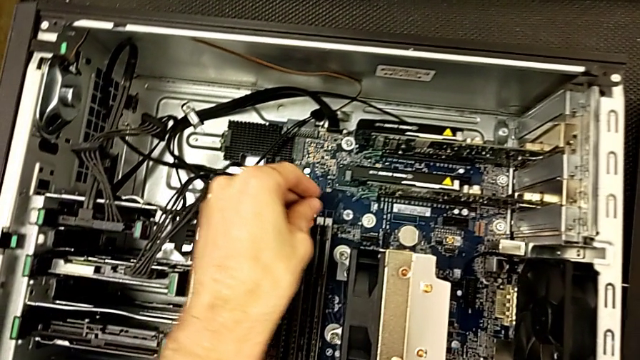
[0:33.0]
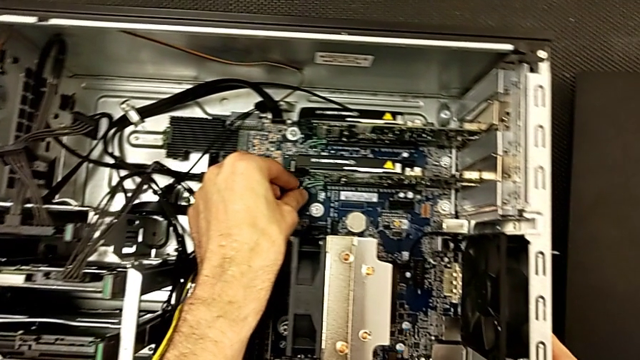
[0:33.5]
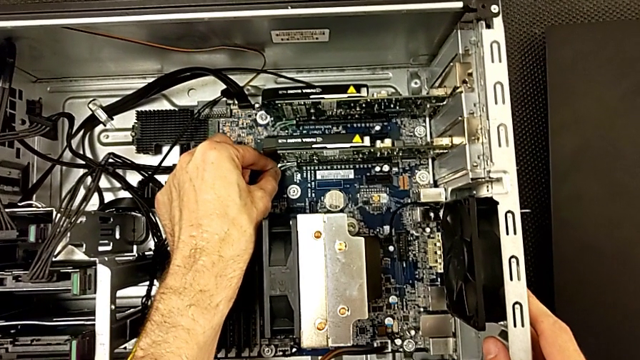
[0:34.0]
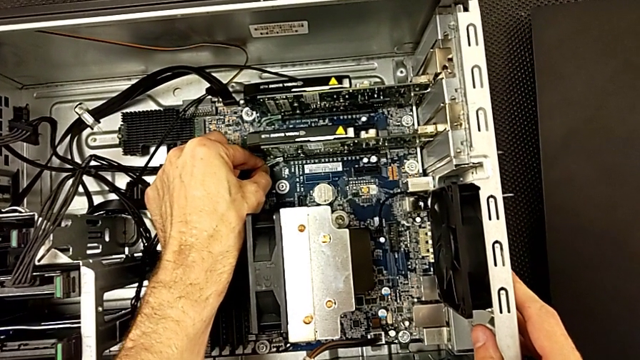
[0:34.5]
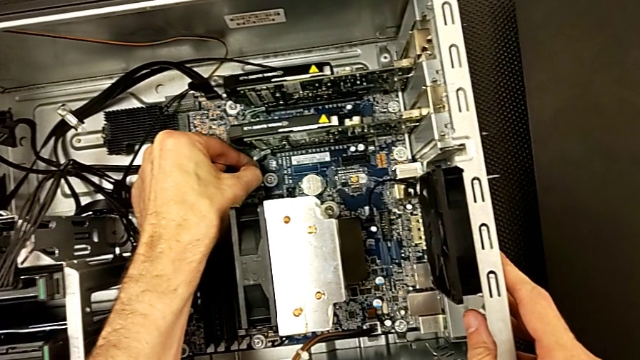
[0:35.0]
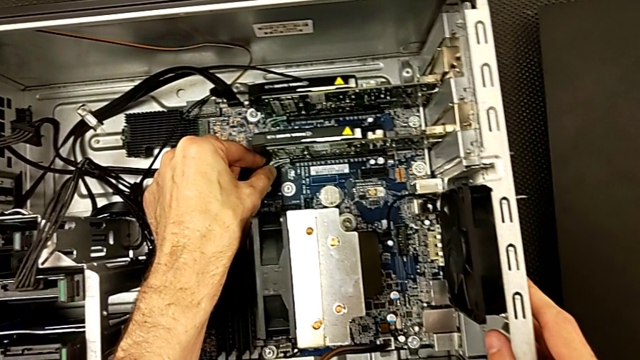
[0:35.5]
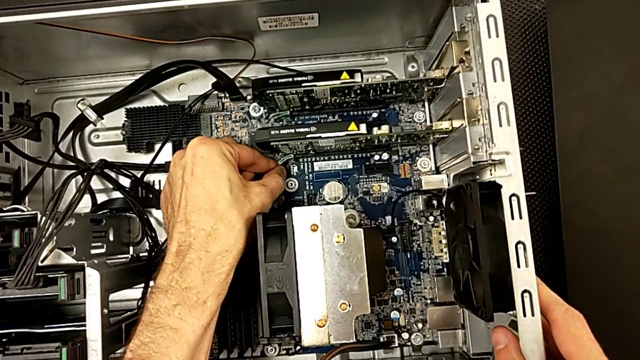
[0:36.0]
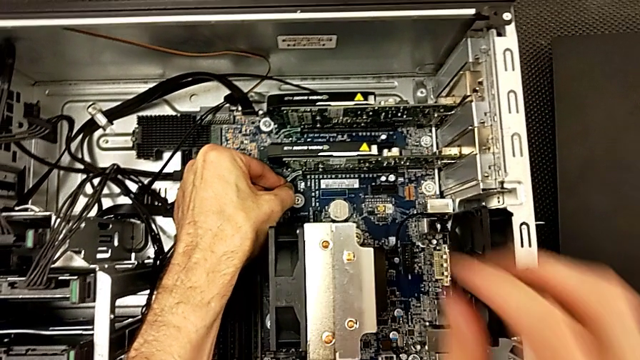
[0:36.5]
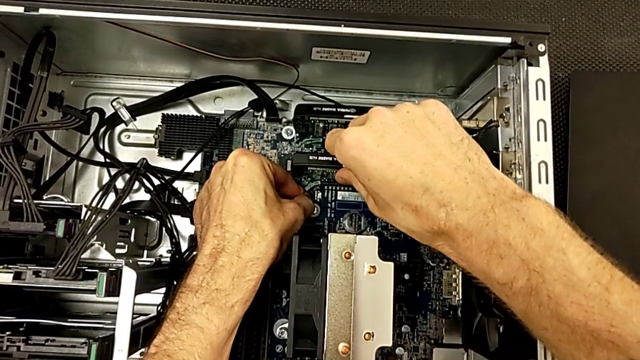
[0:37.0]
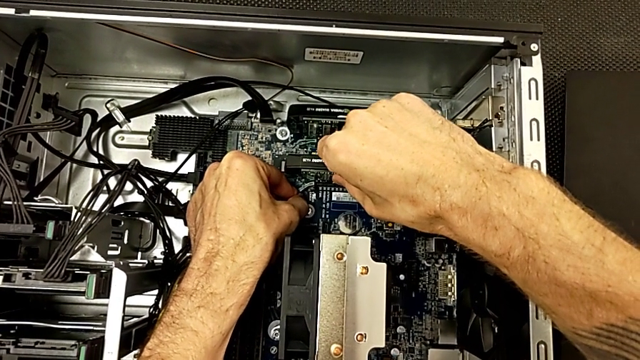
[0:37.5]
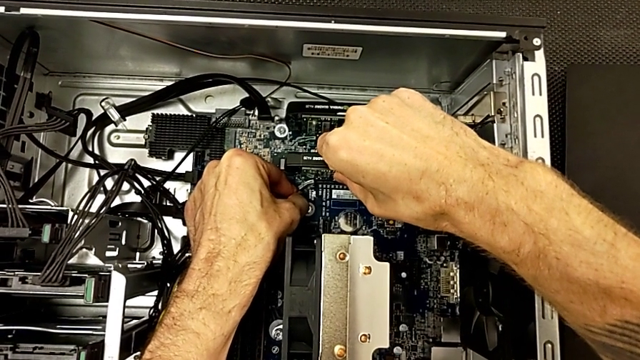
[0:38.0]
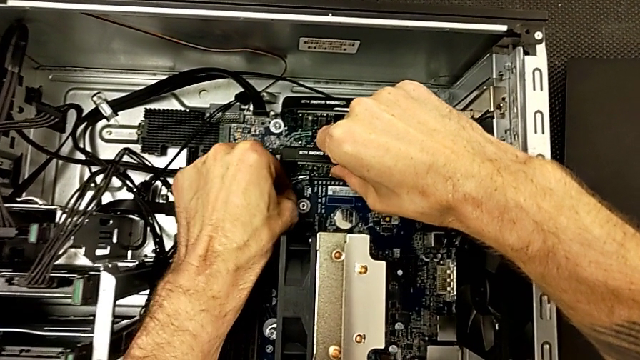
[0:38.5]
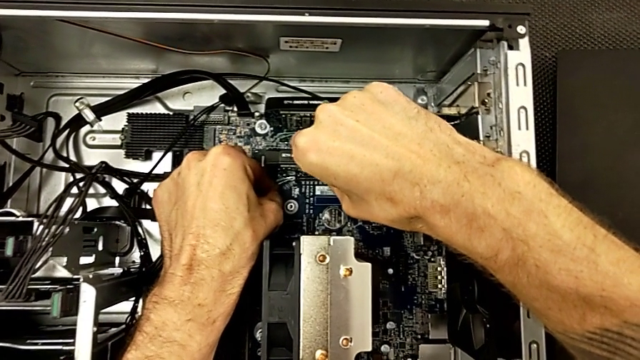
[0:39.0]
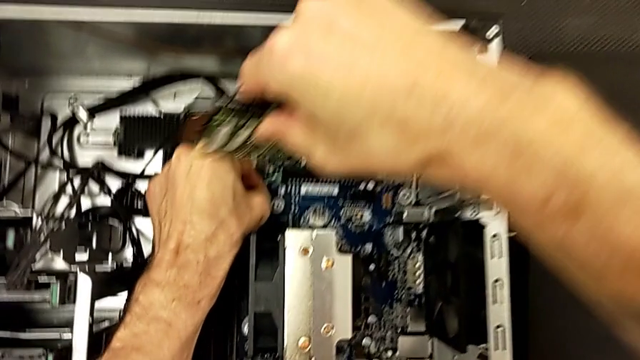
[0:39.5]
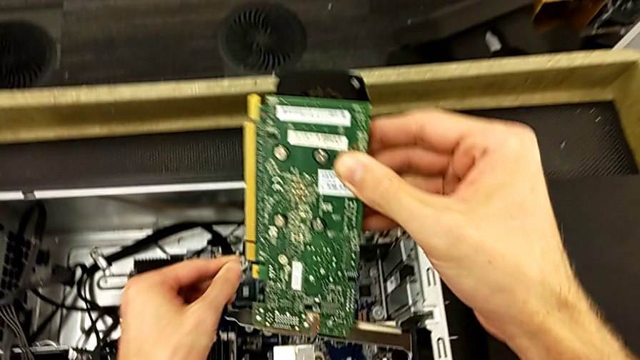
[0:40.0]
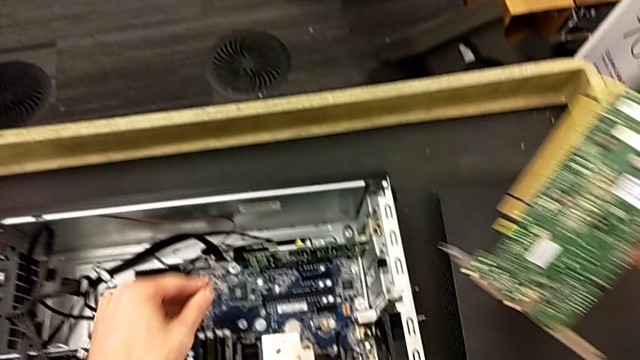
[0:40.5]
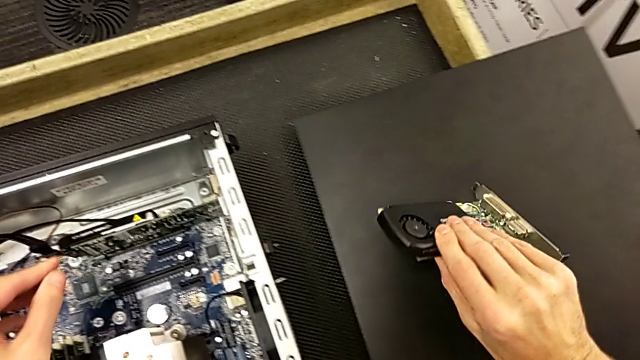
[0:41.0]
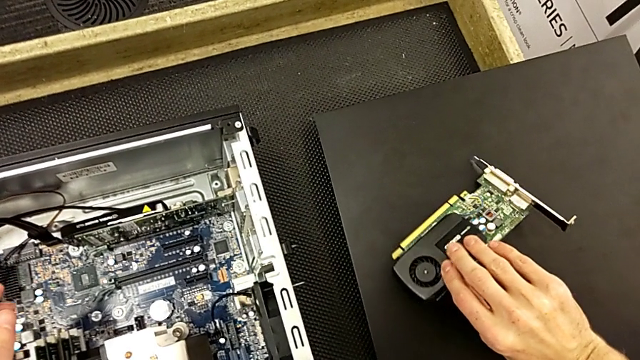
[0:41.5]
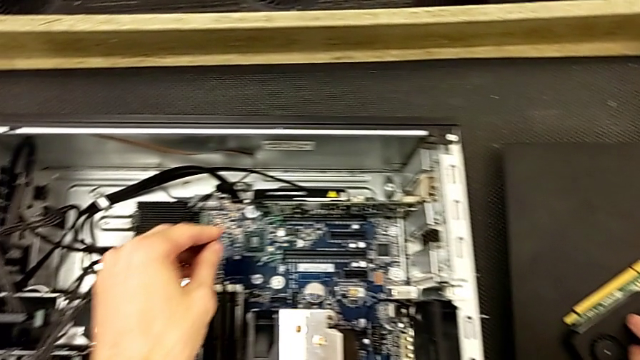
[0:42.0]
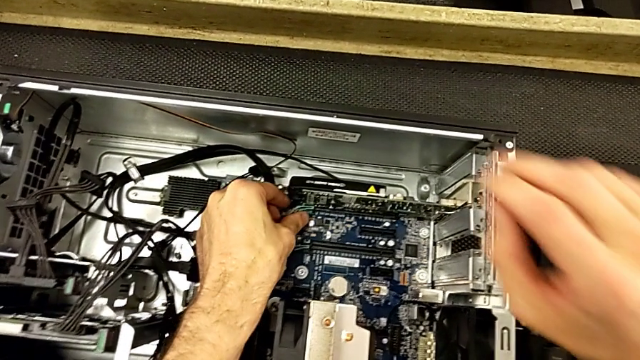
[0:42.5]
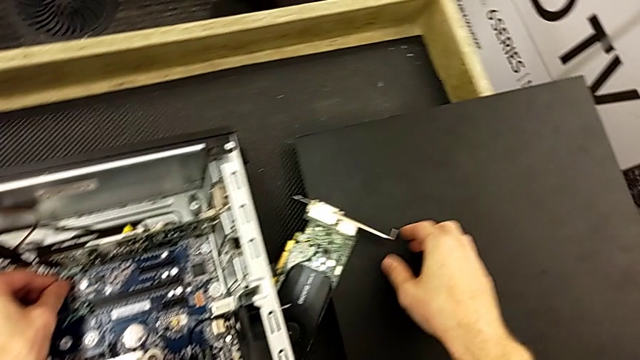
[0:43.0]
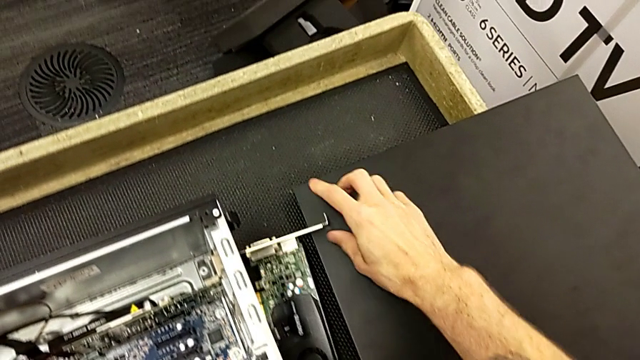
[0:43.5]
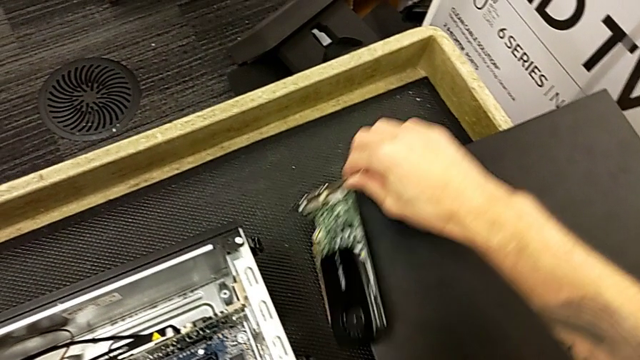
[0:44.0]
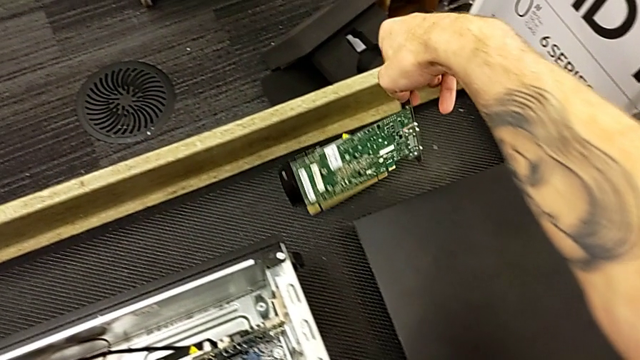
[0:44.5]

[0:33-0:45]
The camera wearer is removing the first graphic cards from the computer tower. They pull the green computer tab, grab the graphic card, withdraw the first graphic card, wrongly place it on the table but it slides down, and grab the first graphic card.

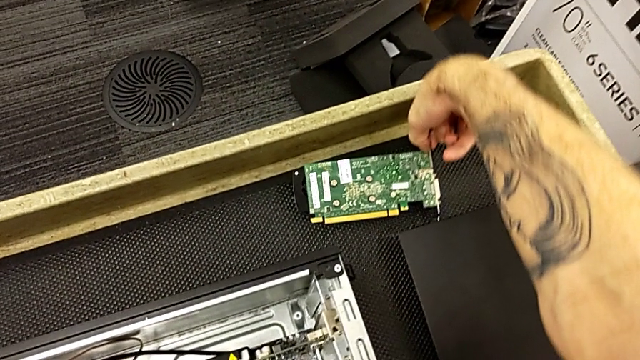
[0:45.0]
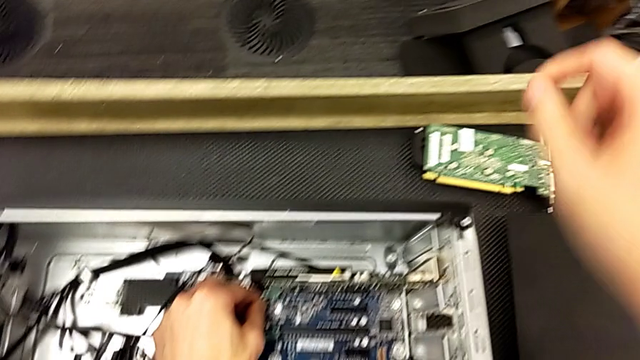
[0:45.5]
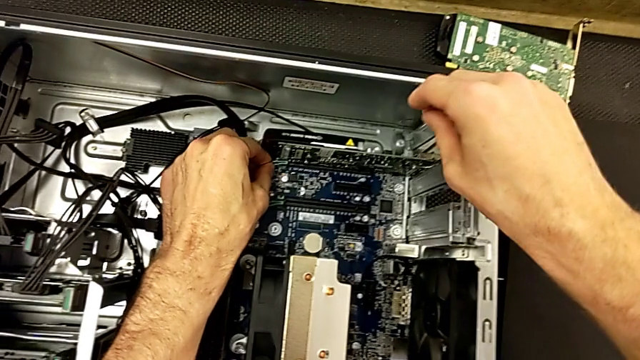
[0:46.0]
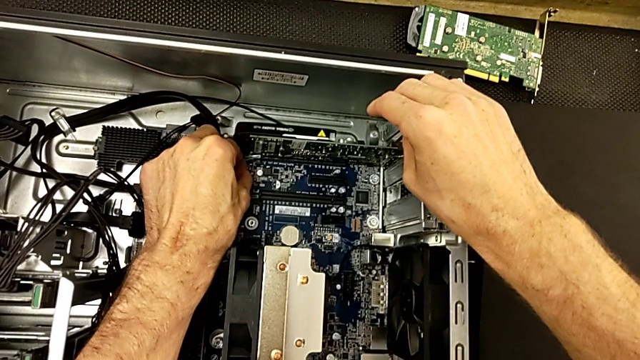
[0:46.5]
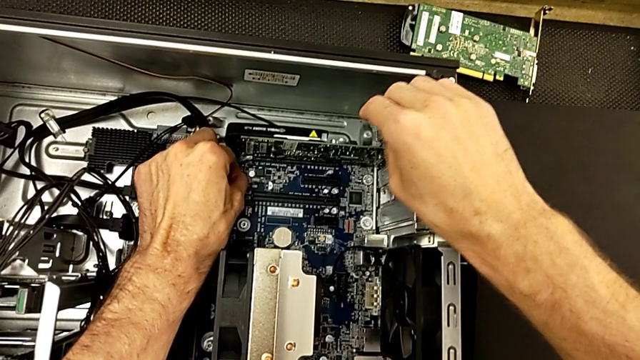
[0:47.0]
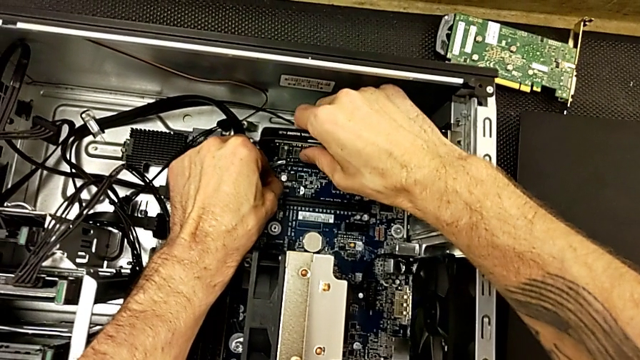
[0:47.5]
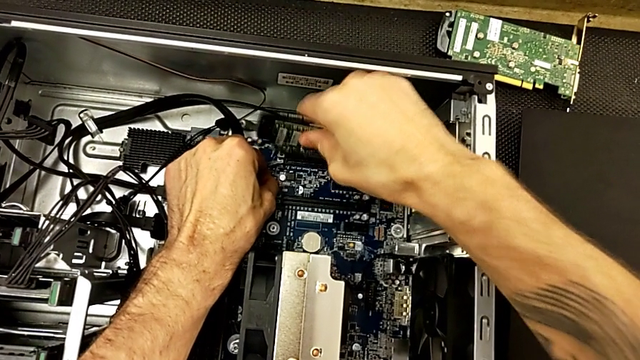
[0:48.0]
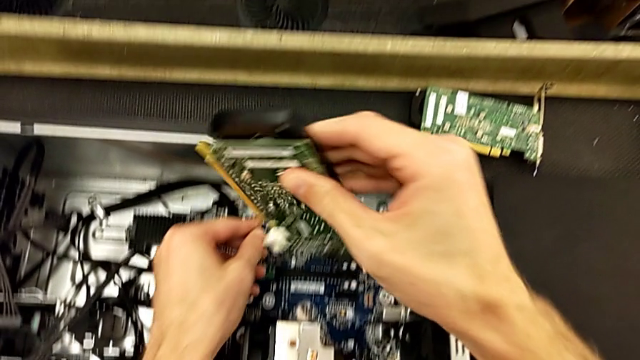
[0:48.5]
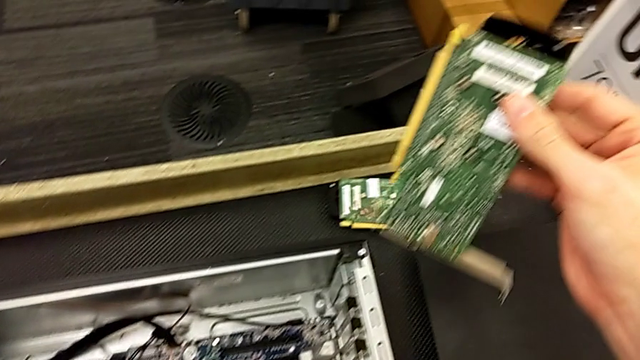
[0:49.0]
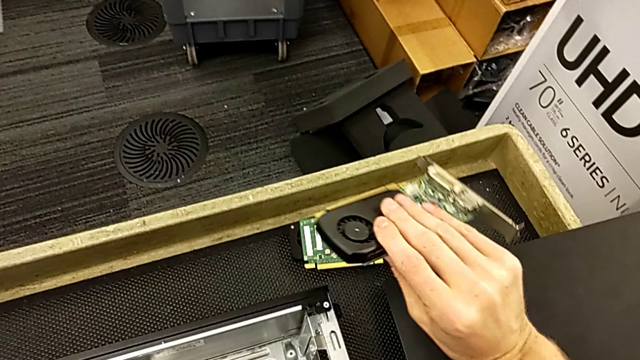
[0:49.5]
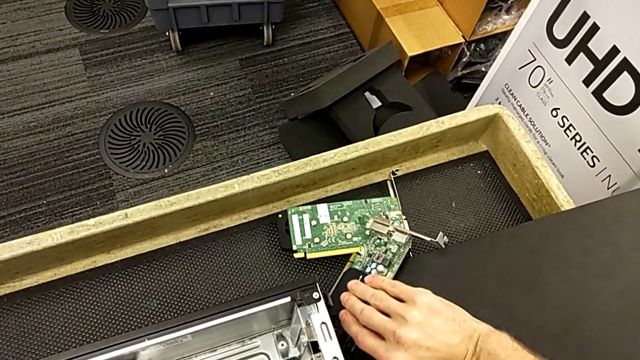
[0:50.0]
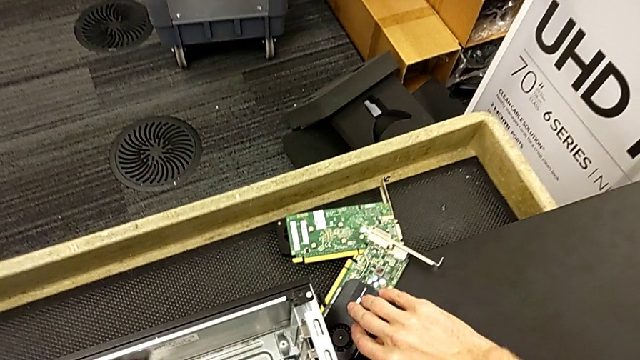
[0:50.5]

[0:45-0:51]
The camera wearer removes the second graphic card from the computer tower. They push the RAM tab, grab the second graphic card, withdraw the graphic card and place the second graphic card.

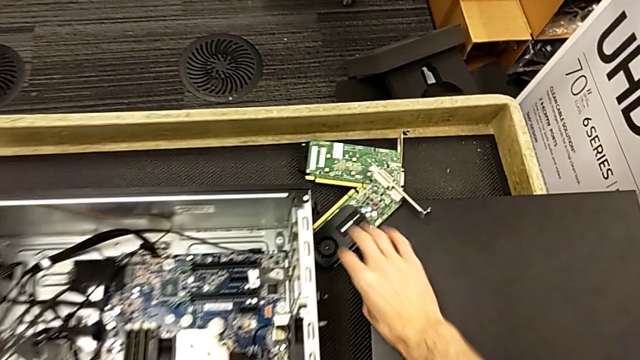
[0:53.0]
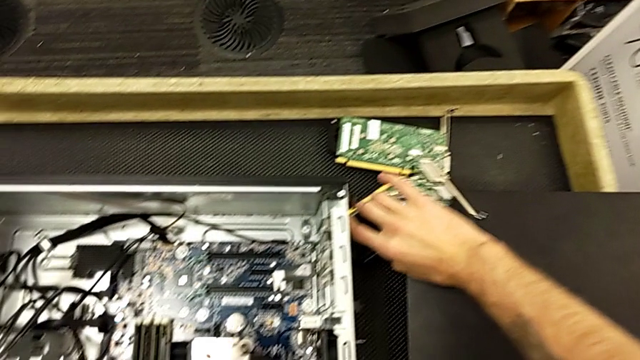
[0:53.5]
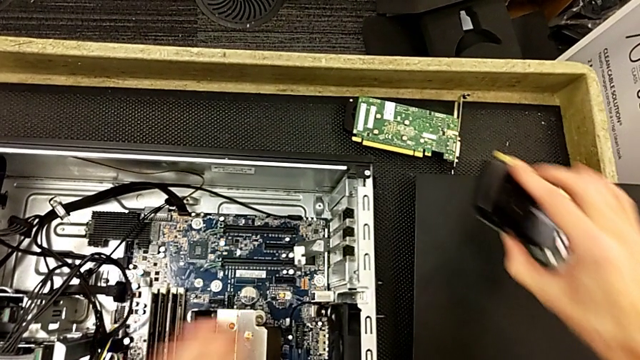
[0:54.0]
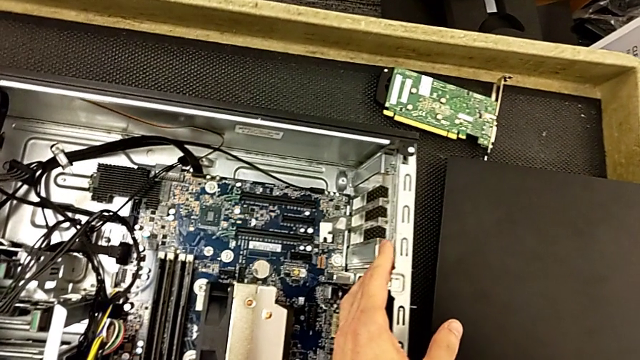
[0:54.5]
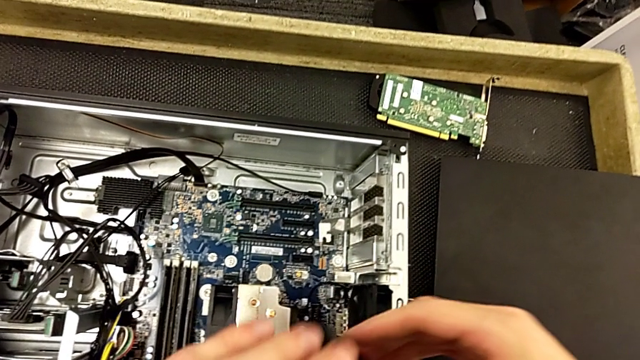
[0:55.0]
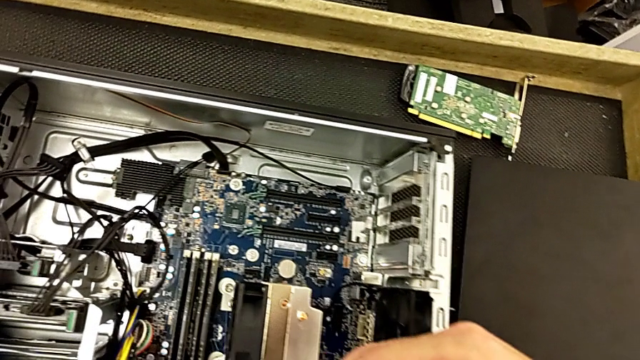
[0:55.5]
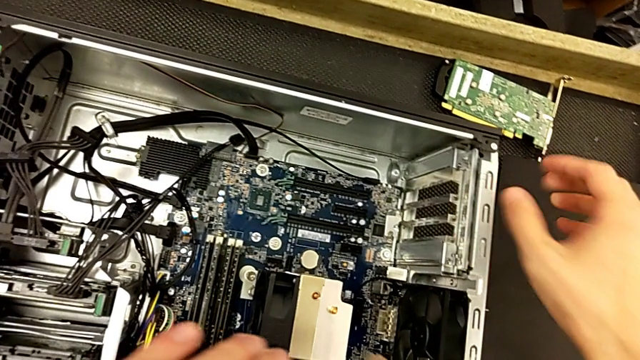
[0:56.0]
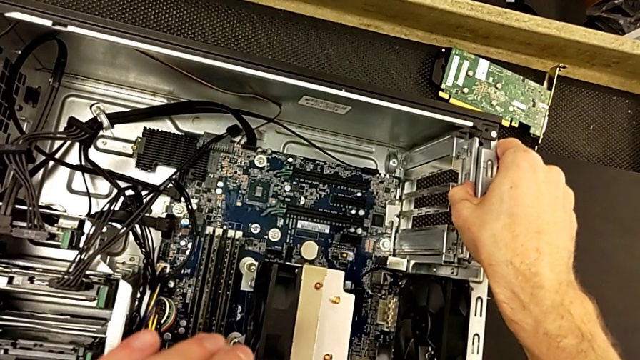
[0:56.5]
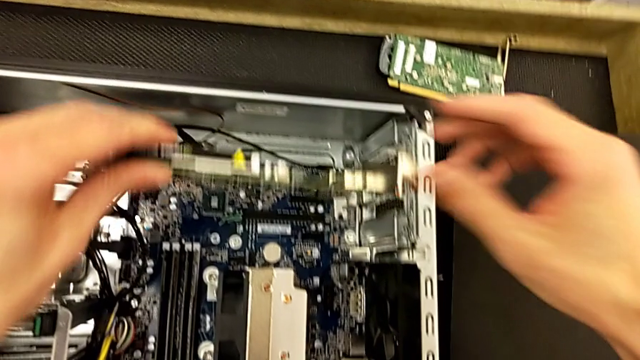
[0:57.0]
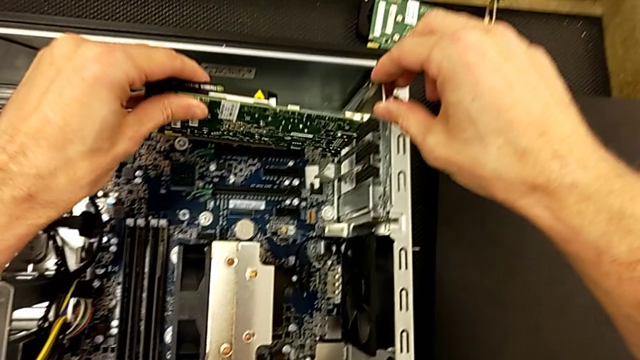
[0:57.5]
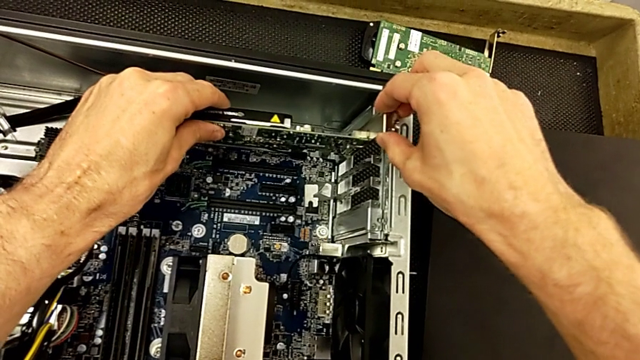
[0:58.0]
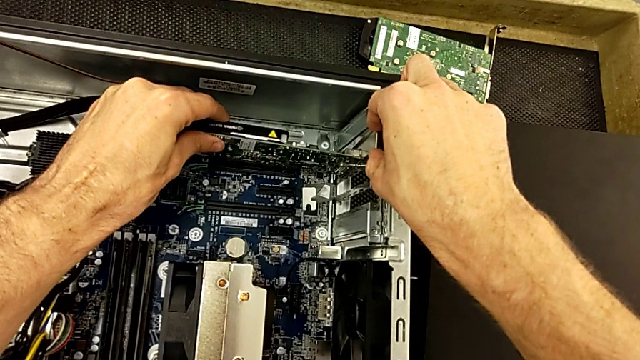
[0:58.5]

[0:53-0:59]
The camera wearer is inserting the first graphic card into the computer. They grab the first graphic card, press the computer tab and begin to insert the first graphic card.
